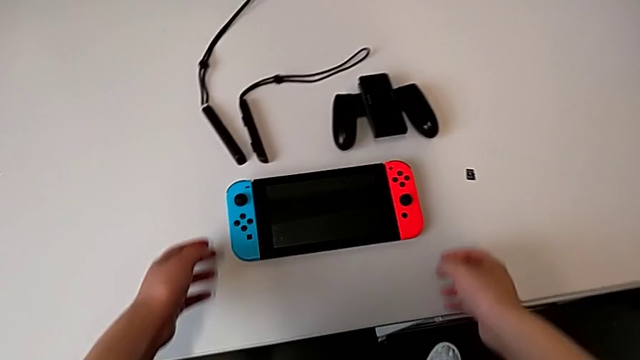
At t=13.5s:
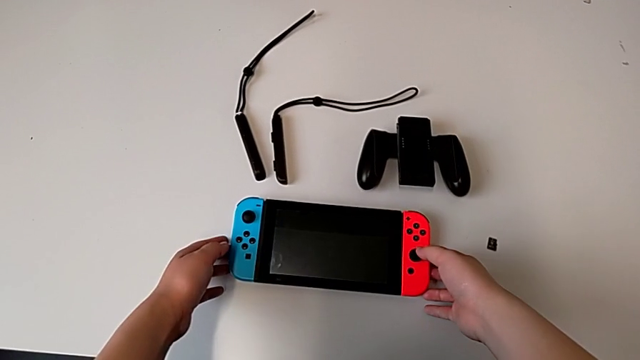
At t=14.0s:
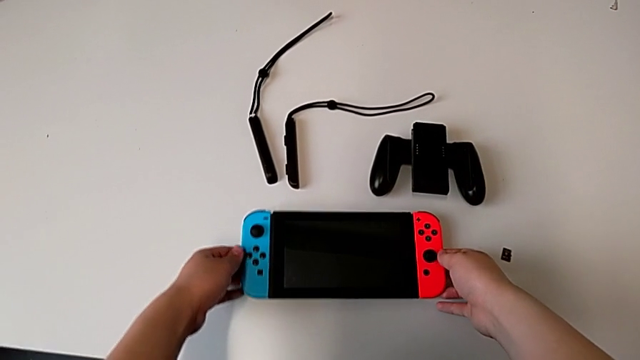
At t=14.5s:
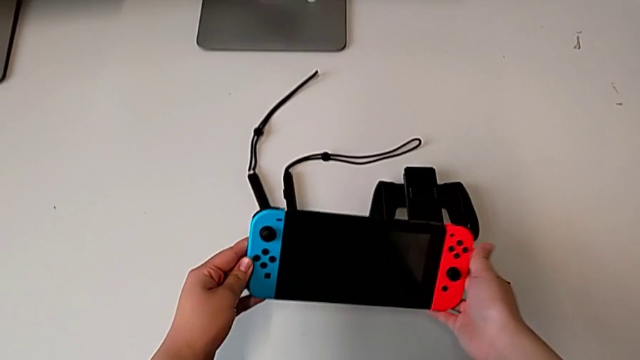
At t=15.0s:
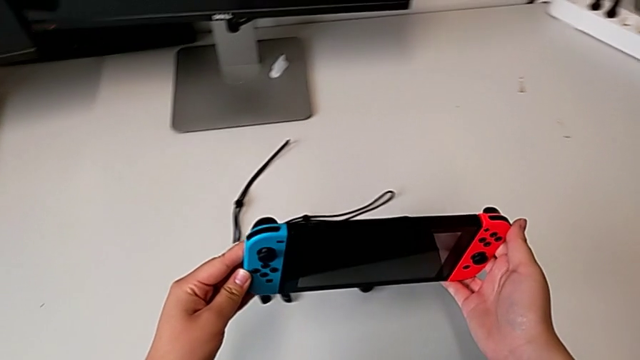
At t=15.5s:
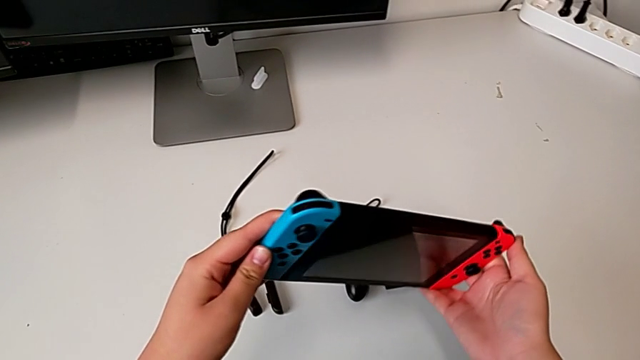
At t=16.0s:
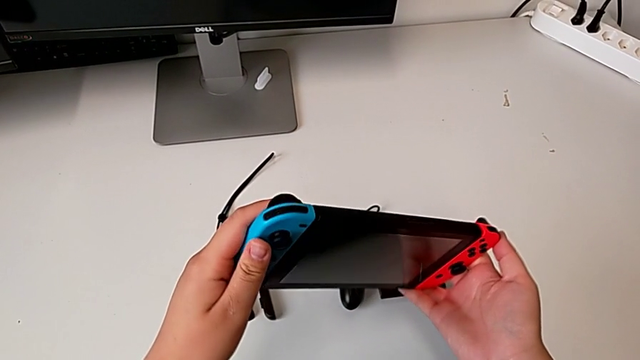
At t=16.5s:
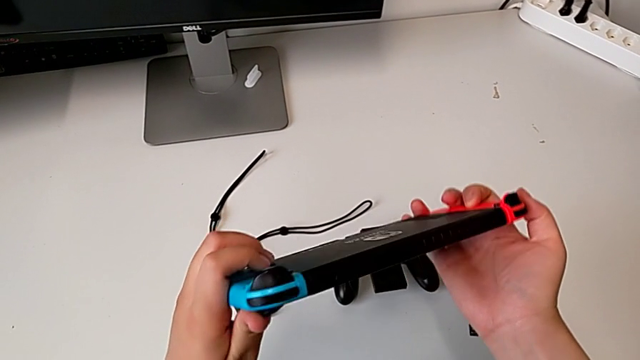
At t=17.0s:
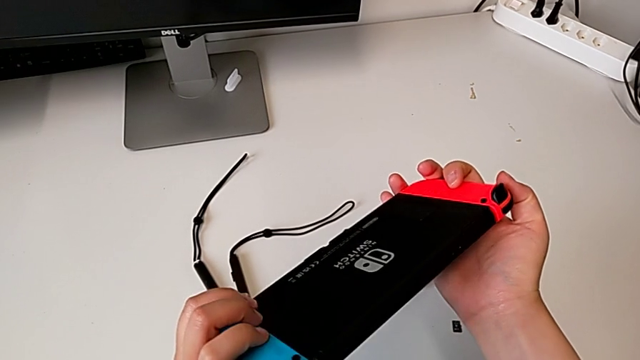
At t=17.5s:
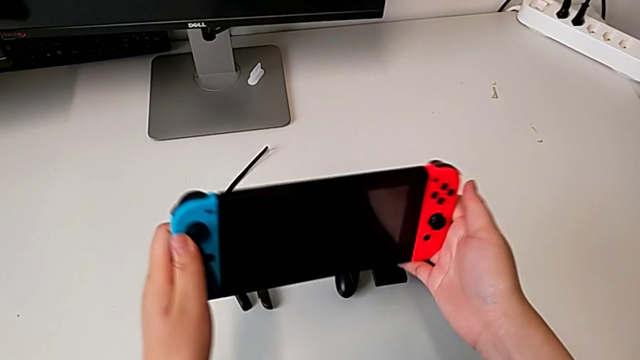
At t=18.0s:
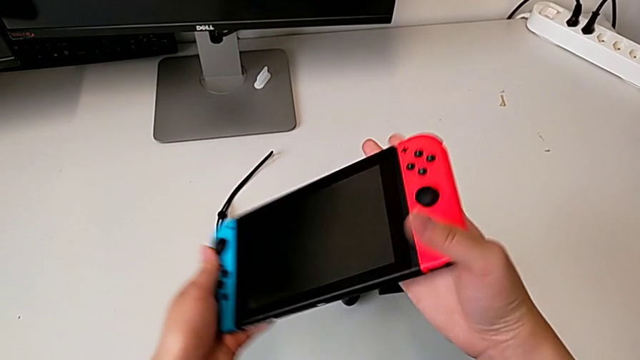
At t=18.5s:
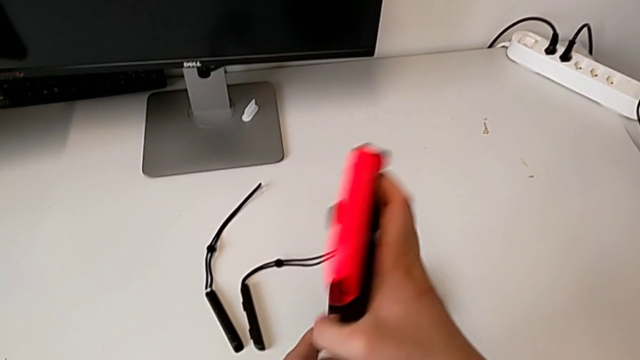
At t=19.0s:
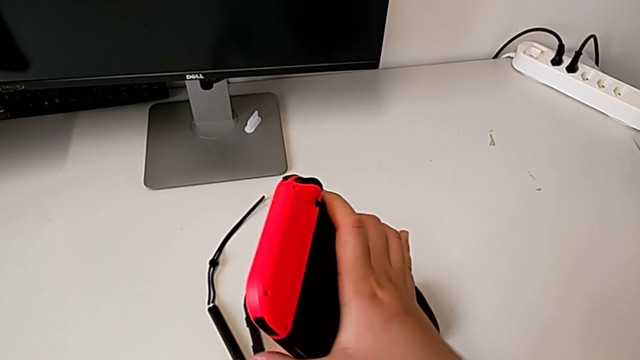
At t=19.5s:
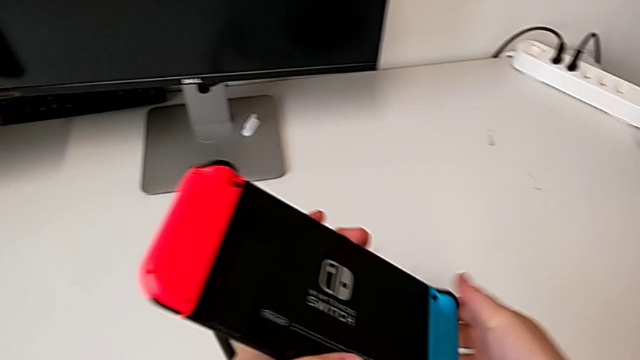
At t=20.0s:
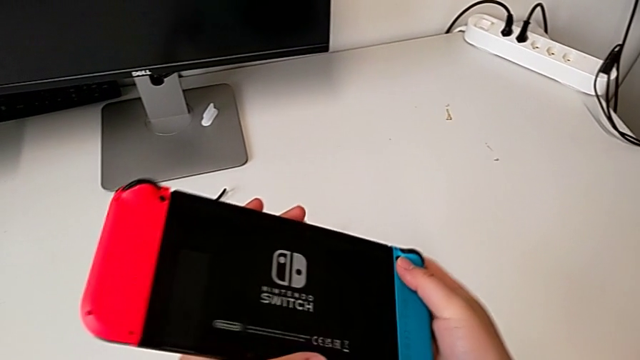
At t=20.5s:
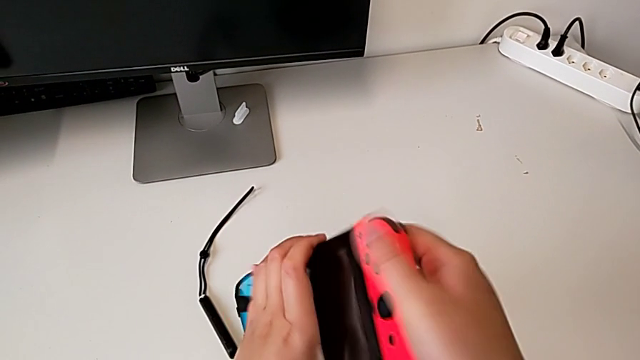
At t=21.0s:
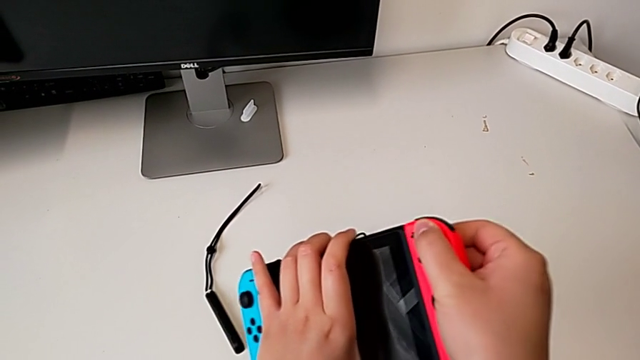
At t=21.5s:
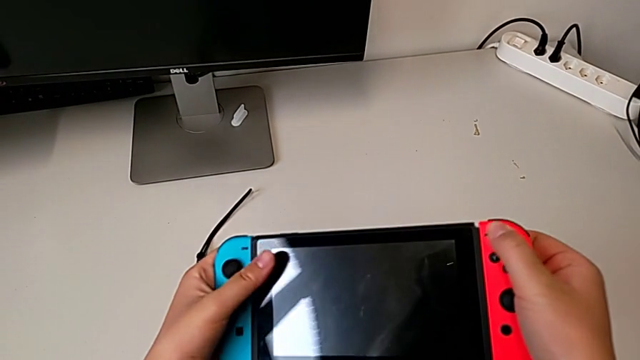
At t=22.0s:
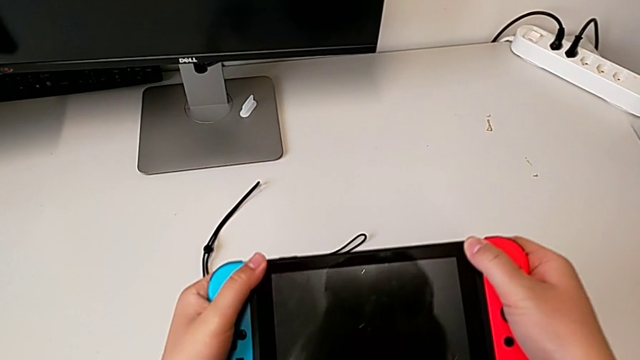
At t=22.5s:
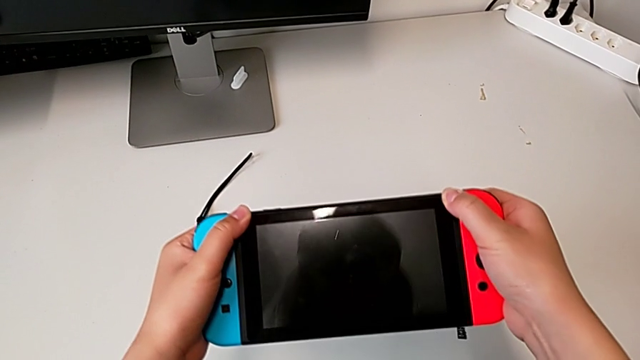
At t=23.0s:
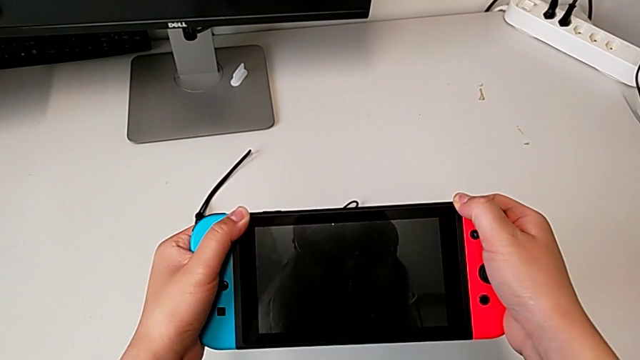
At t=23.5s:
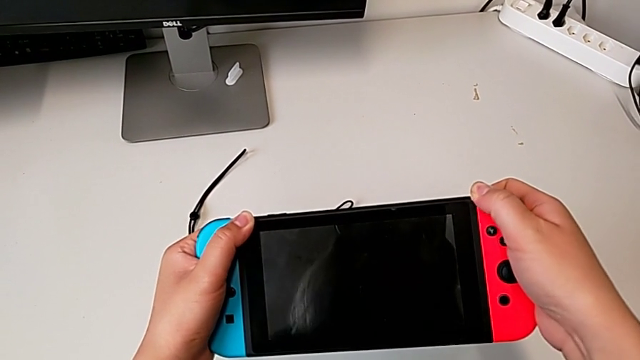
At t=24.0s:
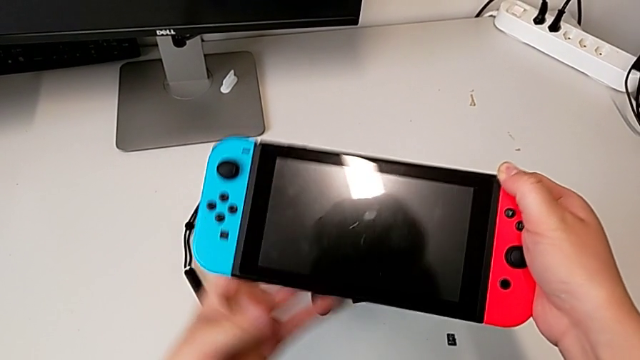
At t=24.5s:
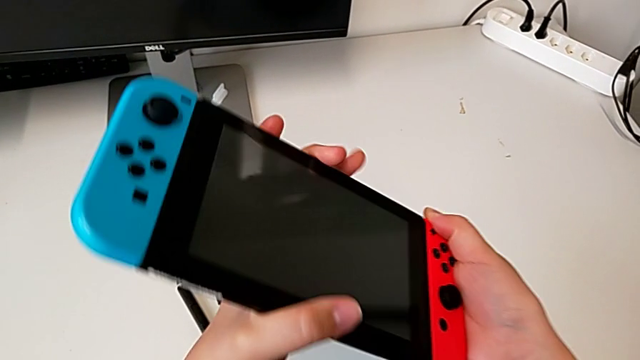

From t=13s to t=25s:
The camera wearer is assembling the Joycon controllers with the comfort grip. They grab the top Nintendo Switch, inspect it, inspect the back Nintendo Switch, flip the front Nintendo Switch, flip the back Nintendo Switch and flip the front Nintendo Switch.

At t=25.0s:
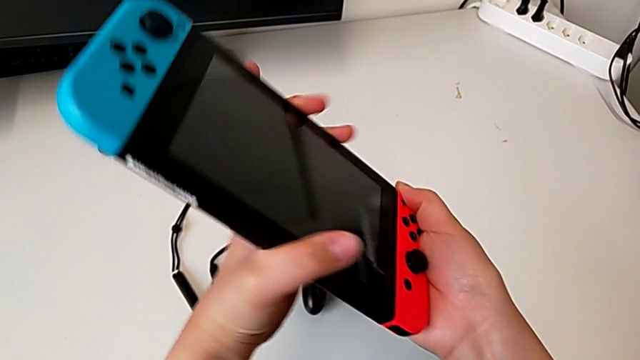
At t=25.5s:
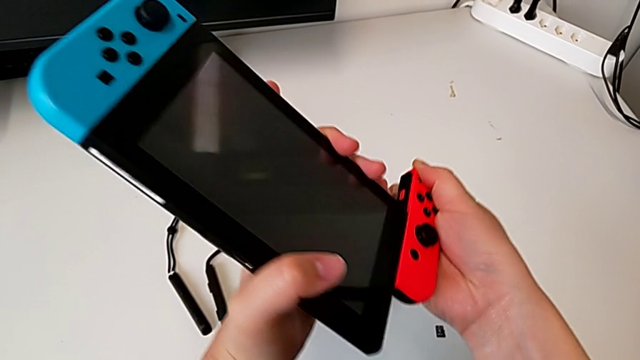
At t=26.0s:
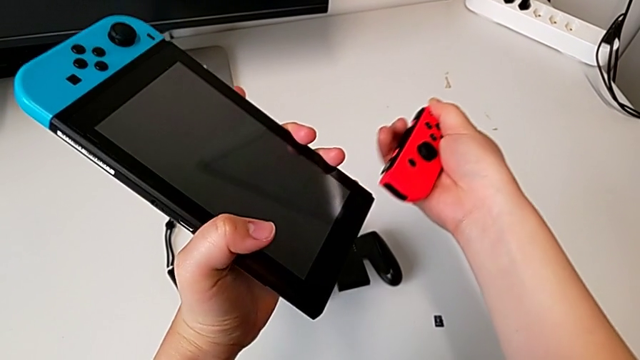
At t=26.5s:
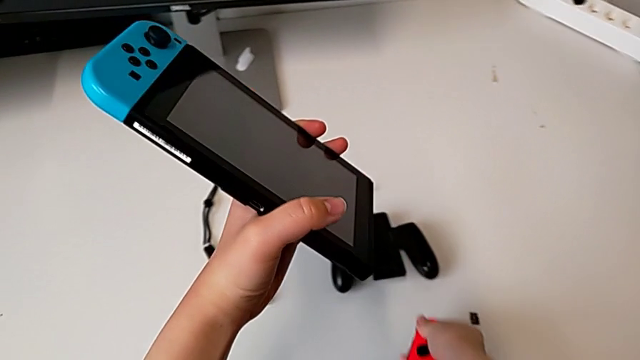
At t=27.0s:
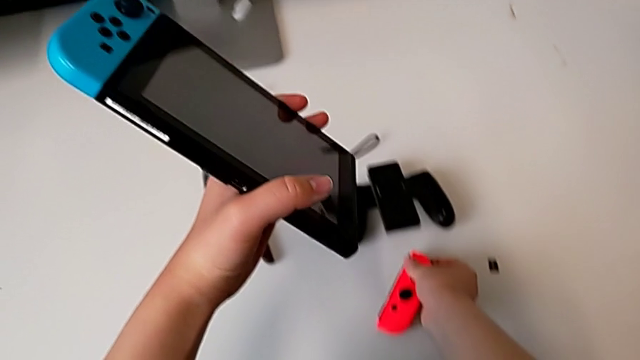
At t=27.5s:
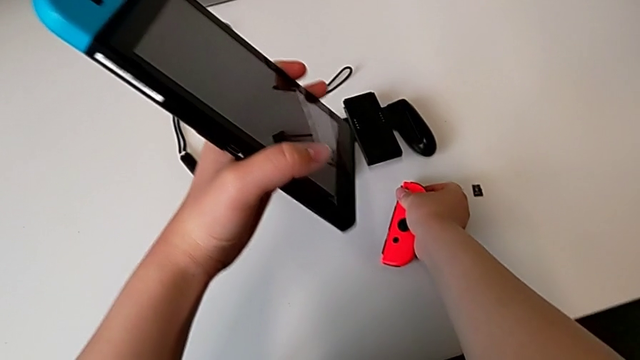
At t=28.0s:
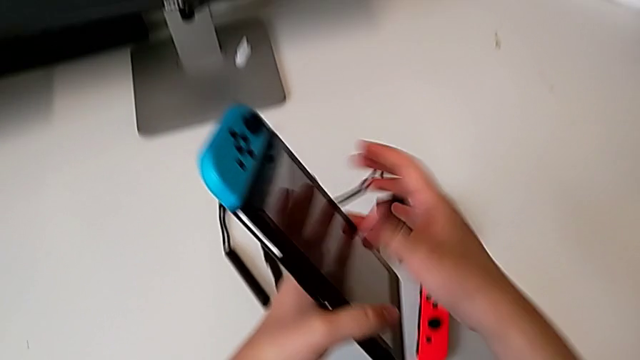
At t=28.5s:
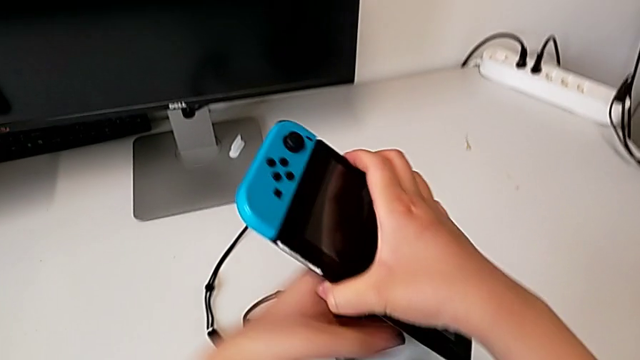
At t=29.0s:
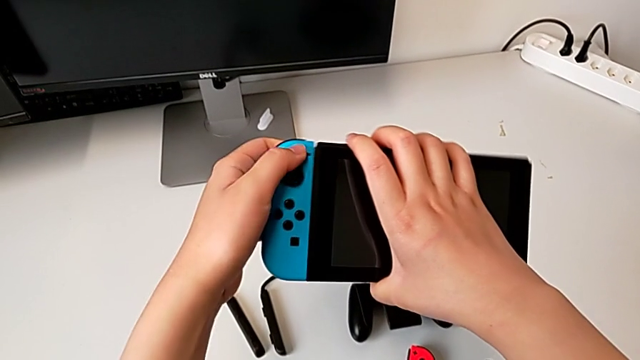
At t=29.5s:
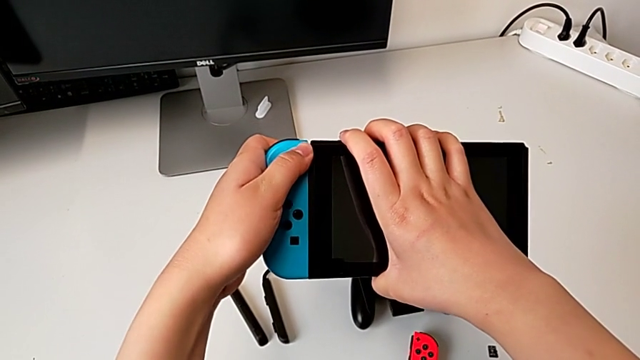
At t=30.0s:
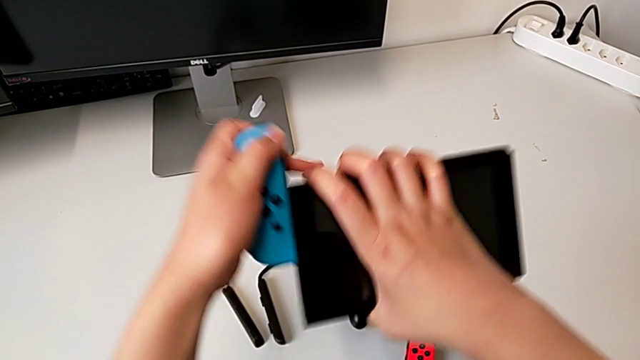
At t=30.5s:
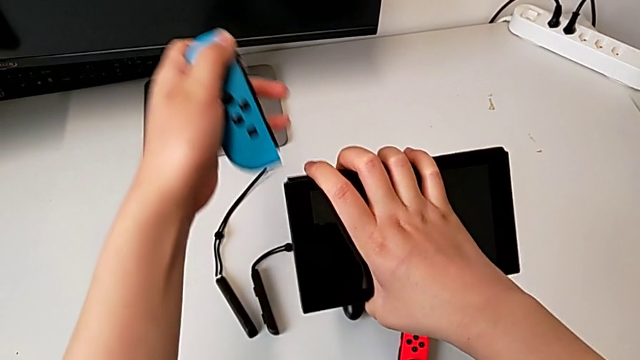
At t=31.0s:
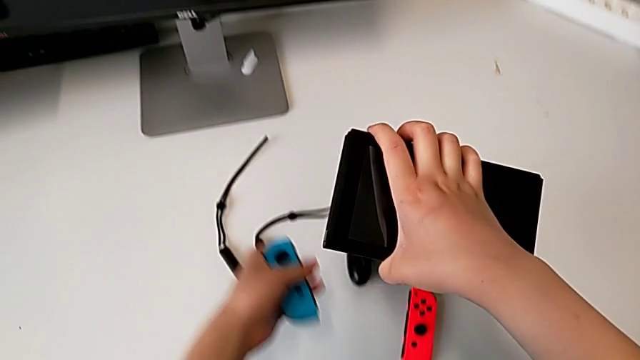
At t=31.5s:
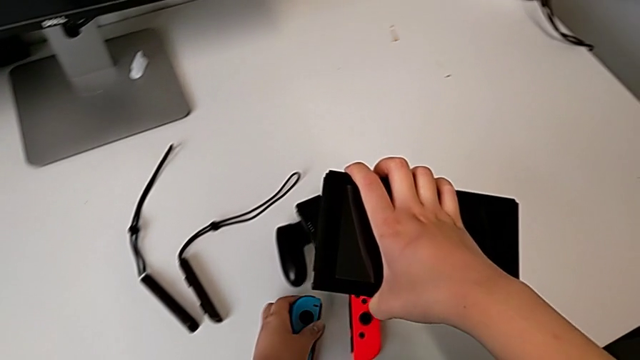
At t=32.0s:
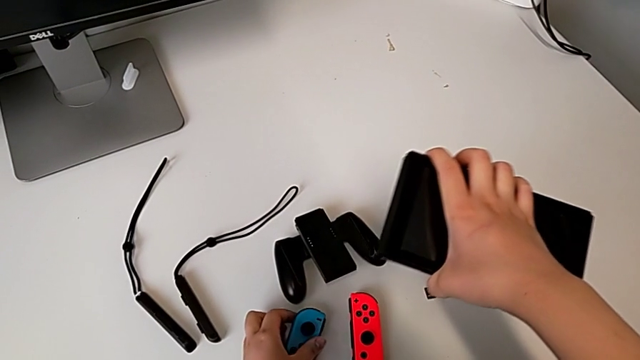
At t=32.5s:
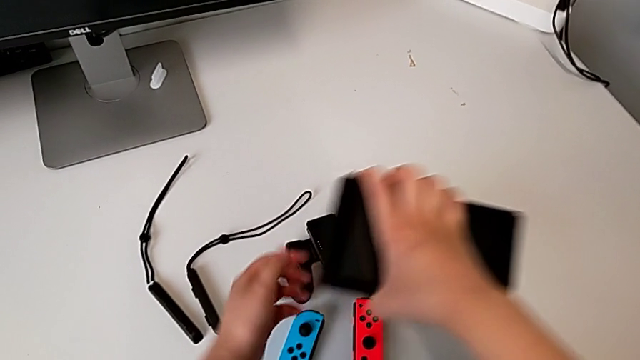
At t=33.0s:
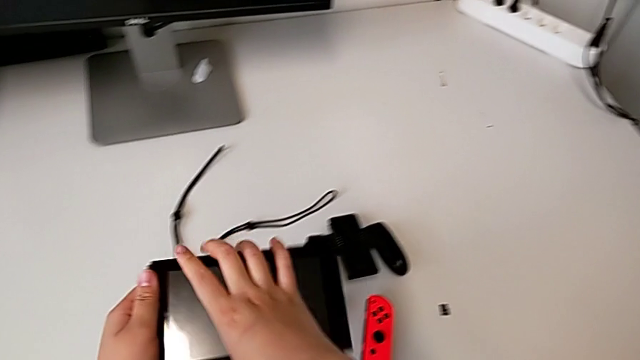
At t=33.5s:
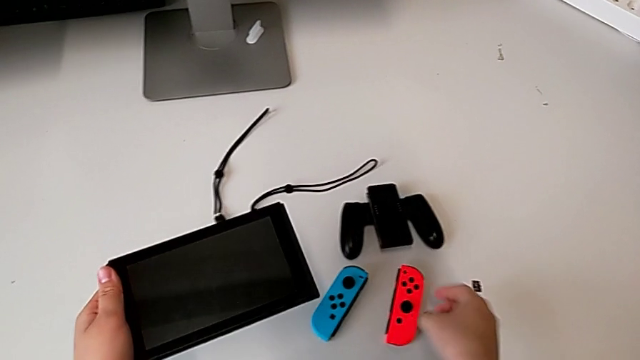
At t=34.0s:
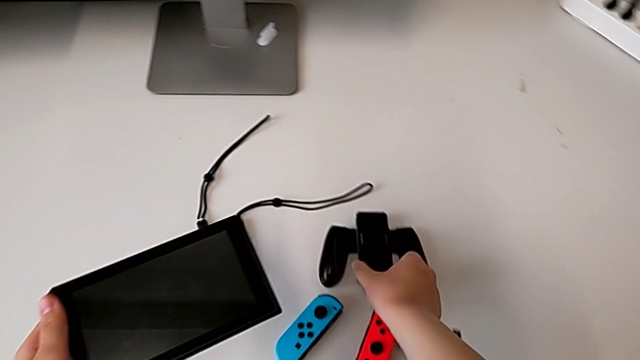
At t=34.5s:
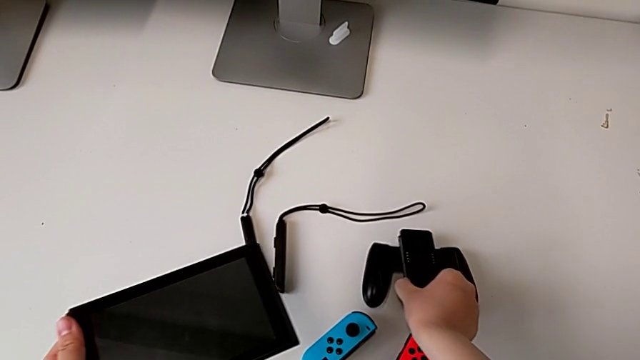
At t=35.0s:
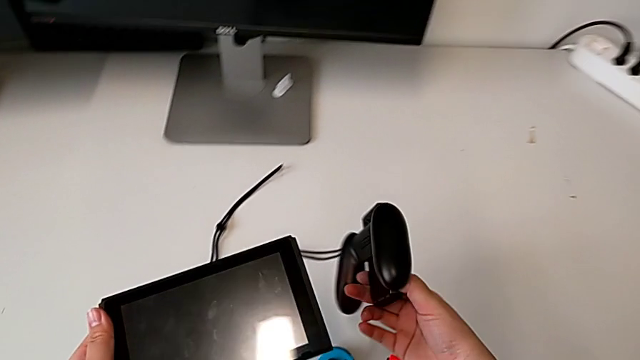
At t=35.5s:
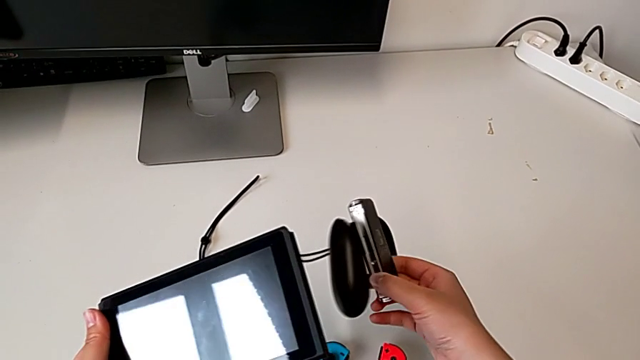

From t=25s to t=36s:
The camera wearer is assembling the Joycon controllers with the comfort grip. They slide the red Joy-Con controller, place it, slide the blue Joy-Con controller, place it and grab the black comfort grip.
